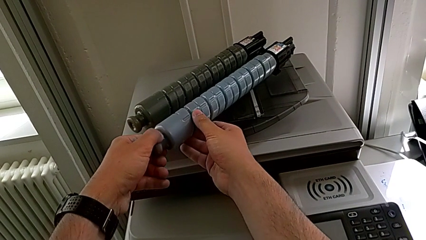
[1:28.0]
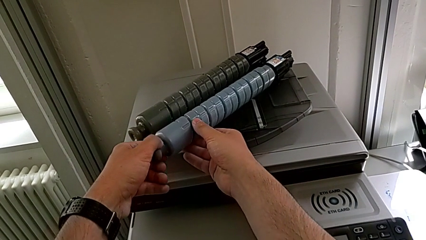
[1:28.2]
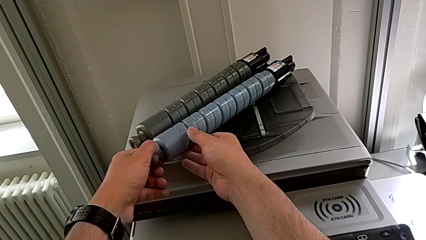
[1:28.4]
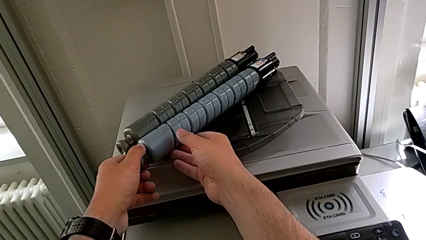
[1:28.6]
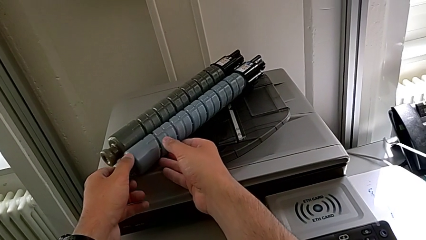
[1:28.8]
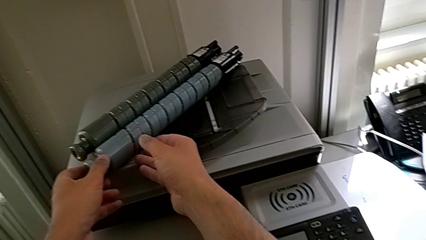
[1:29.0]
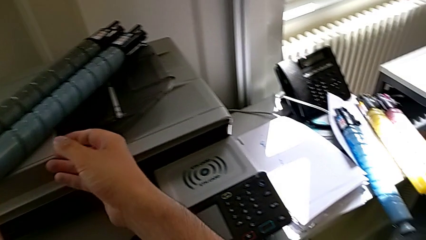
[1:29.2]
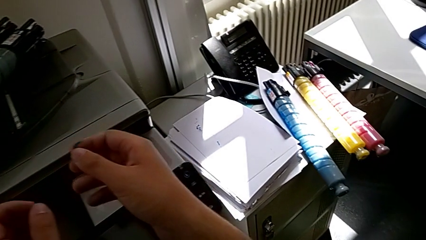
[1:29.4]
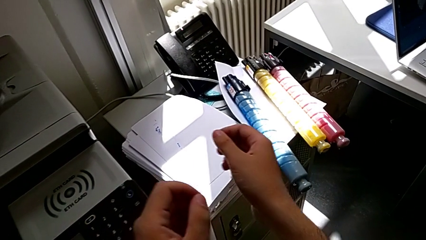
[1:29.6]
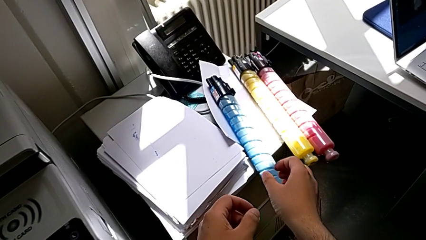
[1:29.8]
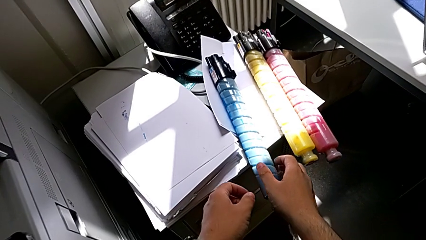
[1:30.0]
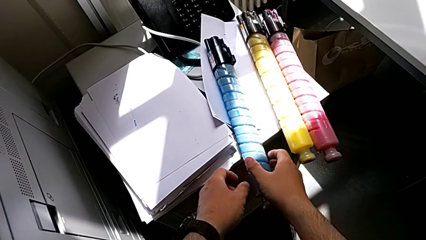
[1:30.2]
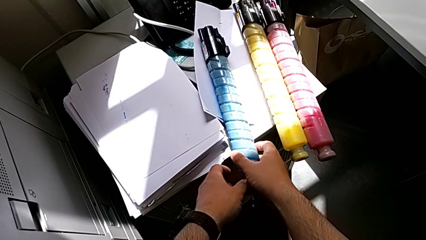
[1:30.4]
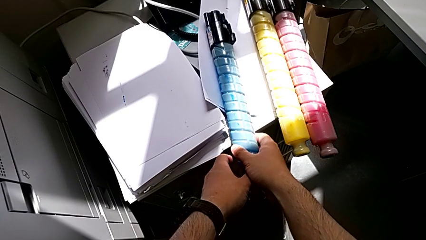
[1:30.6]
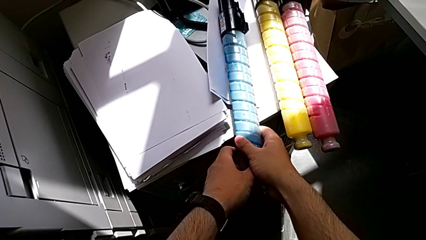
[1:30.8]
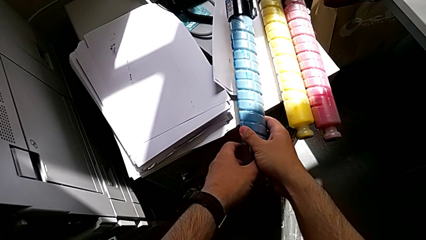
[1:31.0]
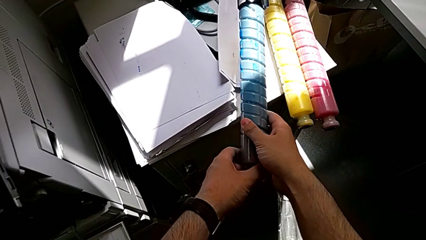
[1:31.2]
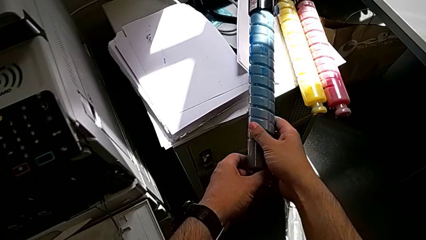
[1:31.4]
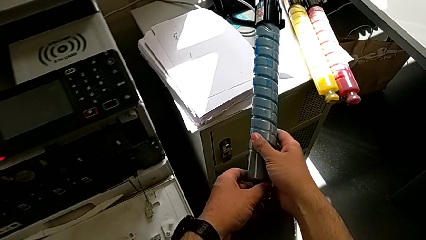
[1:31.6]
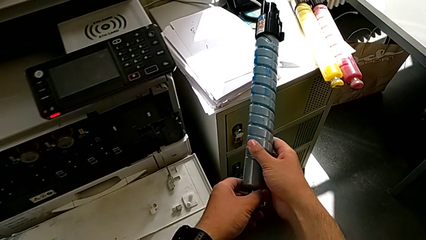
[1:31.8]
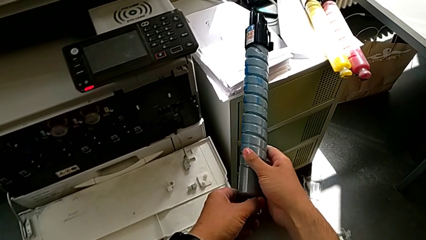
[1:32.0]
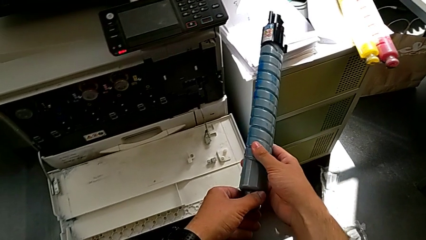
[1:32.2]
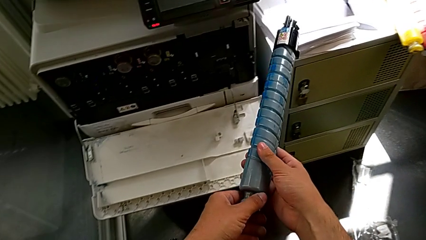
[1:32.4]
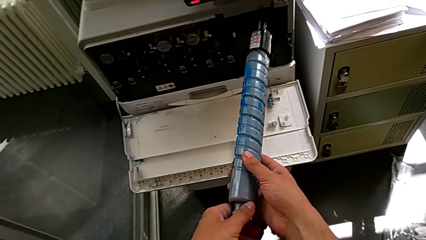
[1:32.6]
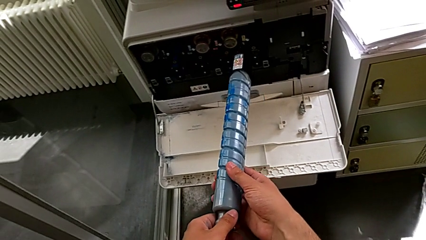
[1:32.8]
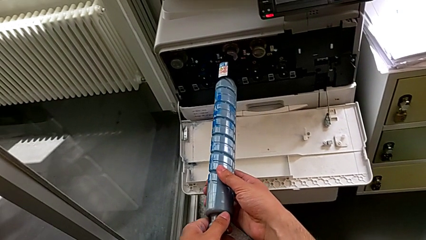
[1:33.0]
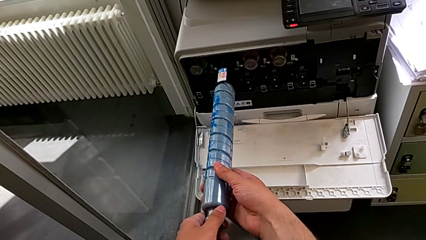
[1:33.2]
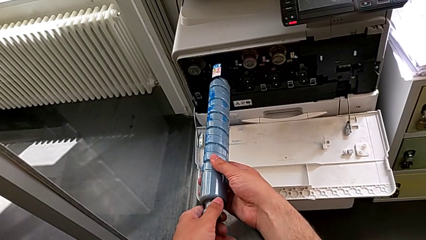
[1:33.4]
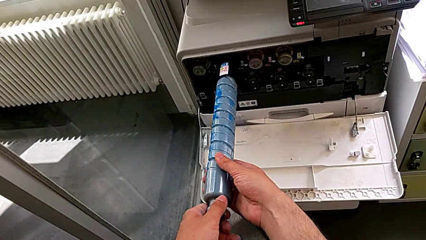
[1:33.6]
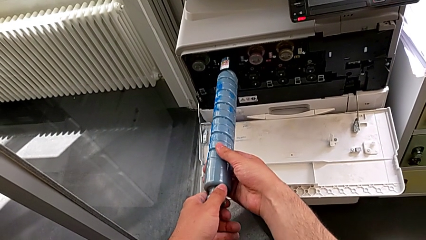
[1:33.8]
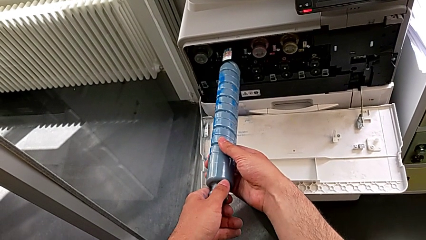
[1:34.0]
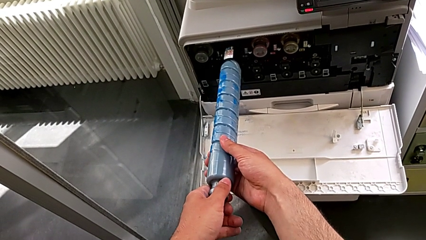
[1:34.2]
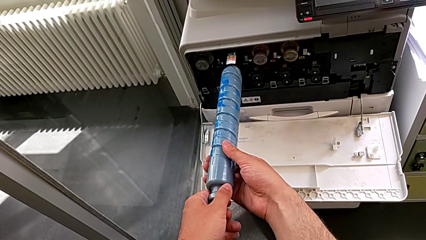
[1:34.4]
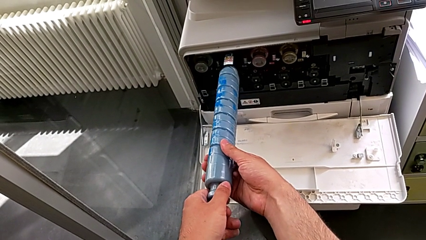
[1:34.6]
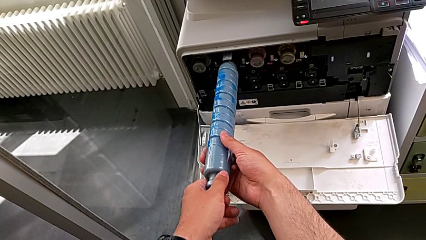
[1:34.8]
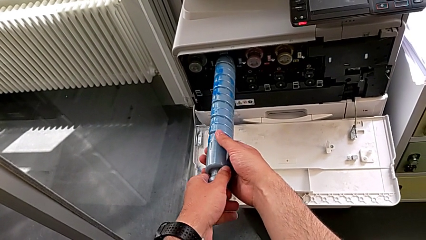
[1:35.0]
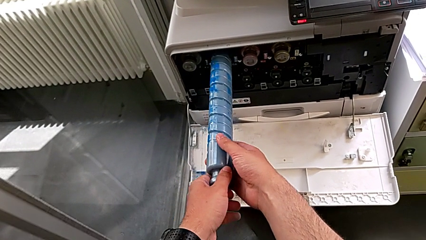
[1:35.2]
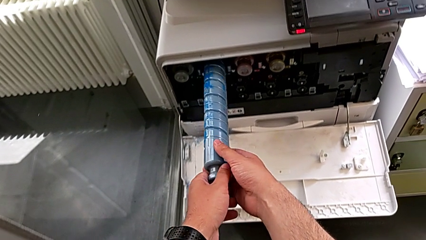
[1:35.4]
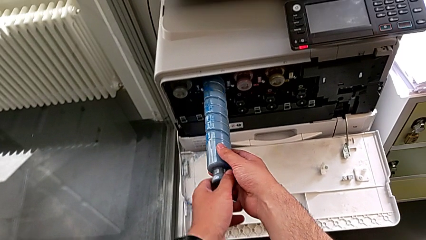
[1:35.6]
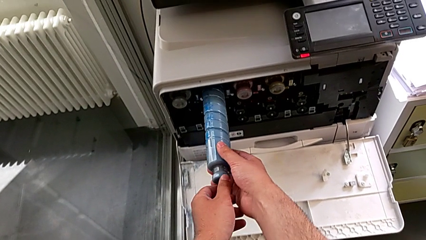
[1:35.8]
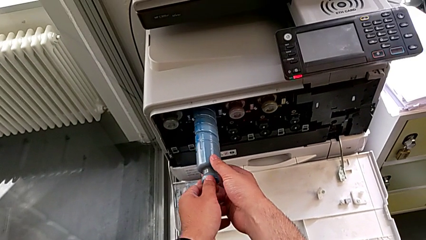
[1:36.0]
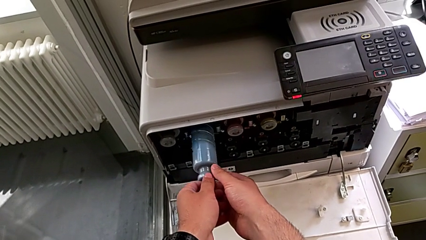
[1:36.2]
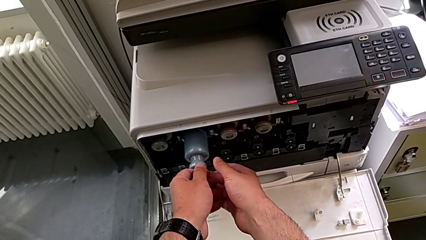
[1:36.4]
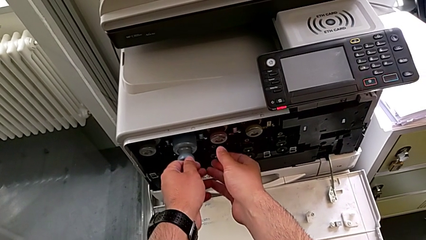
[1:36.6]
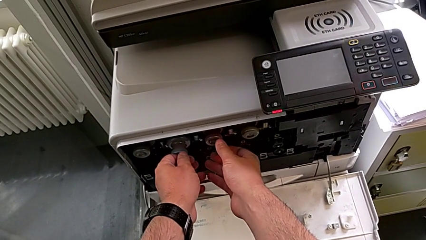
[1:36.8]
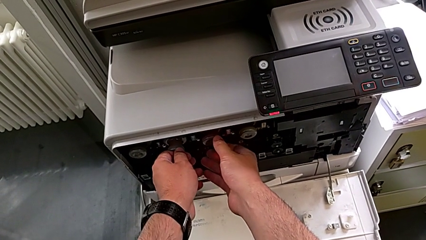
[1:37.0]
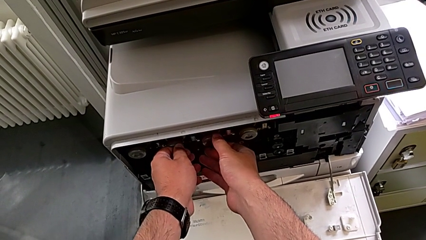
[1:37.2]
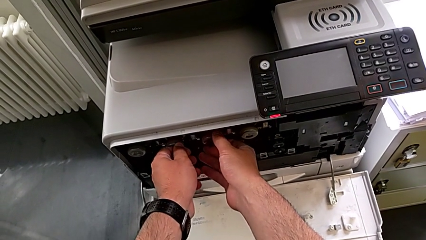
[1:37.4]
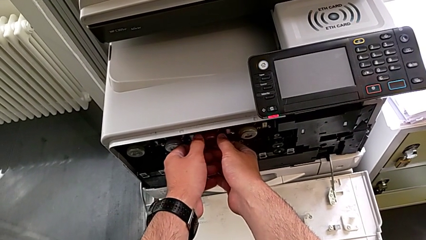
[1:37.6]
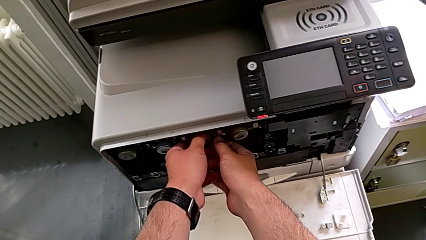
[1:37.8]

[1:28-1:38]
The camera wearer is exchanging the blue ink cartridge of the printer. They place the old ink cartridge, grab the new ink cartridge, lift it, place it and insert it.

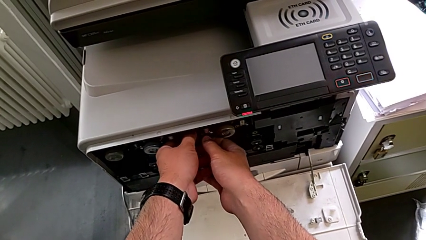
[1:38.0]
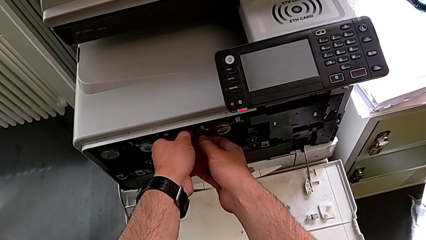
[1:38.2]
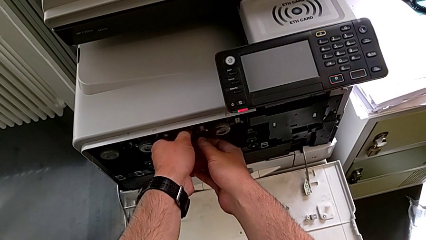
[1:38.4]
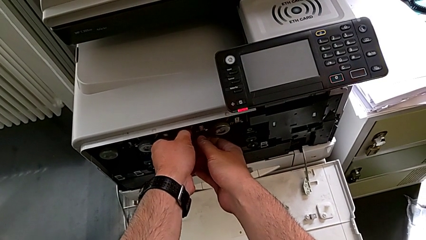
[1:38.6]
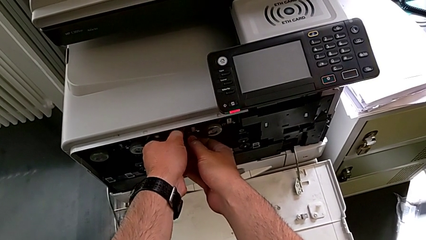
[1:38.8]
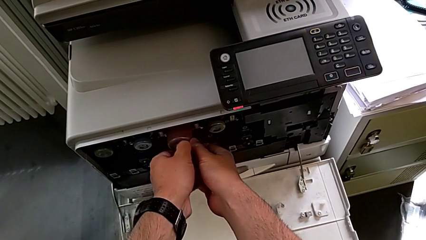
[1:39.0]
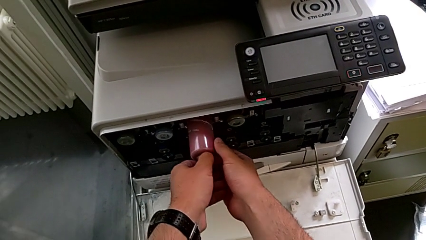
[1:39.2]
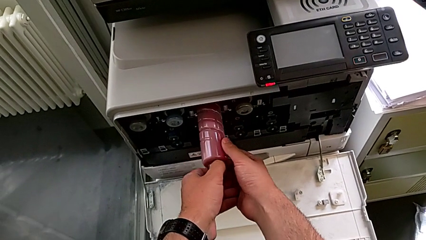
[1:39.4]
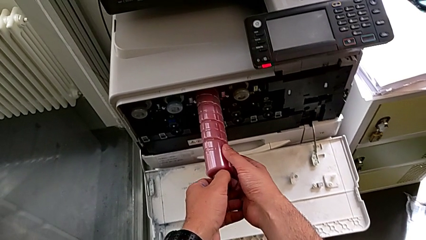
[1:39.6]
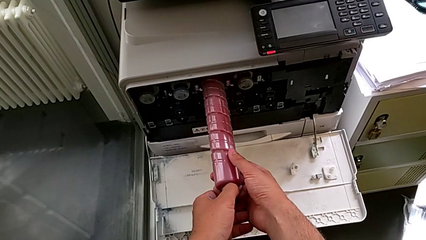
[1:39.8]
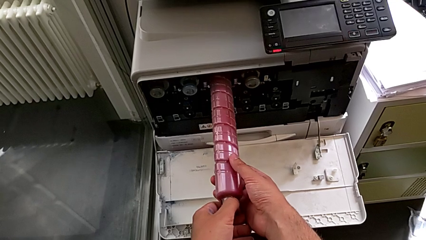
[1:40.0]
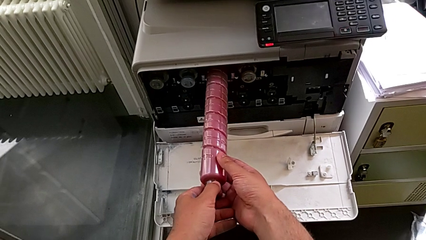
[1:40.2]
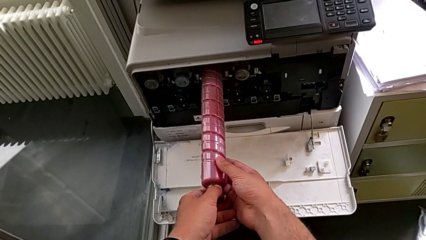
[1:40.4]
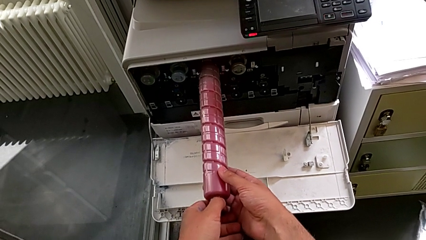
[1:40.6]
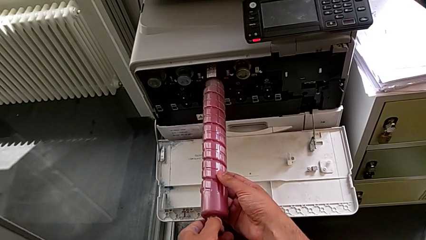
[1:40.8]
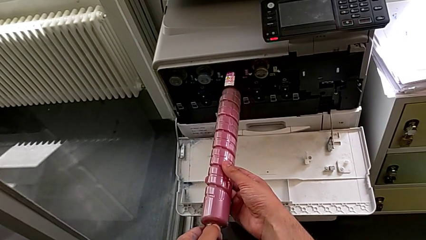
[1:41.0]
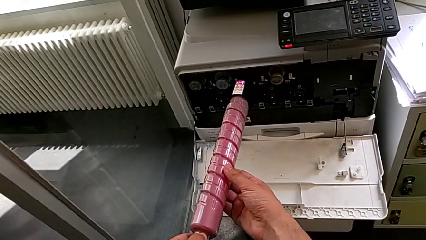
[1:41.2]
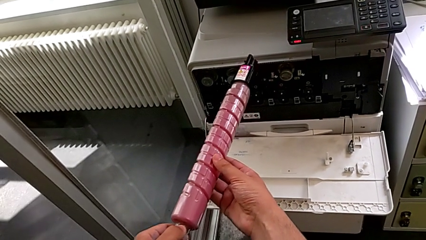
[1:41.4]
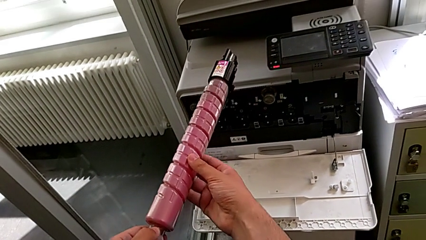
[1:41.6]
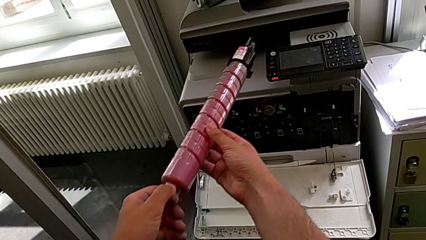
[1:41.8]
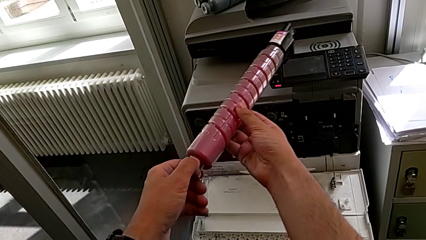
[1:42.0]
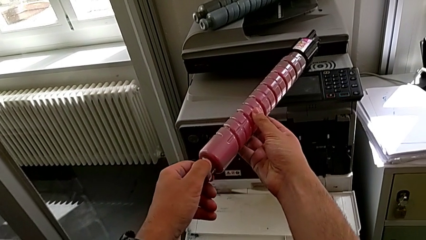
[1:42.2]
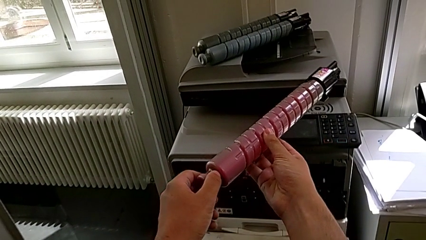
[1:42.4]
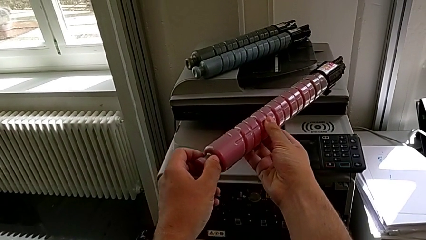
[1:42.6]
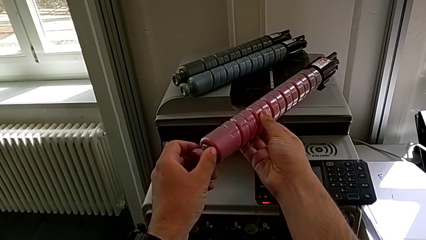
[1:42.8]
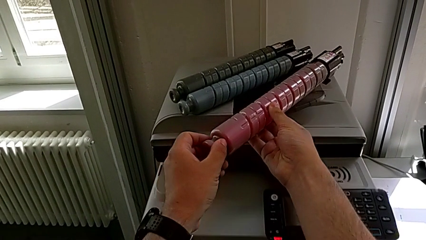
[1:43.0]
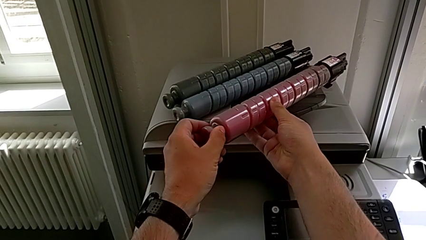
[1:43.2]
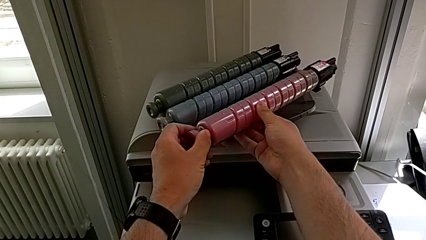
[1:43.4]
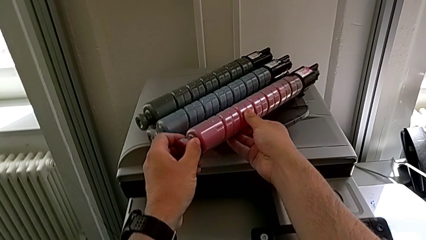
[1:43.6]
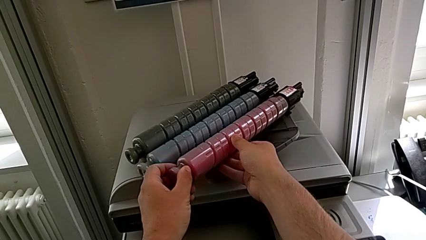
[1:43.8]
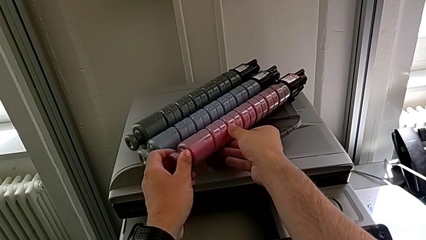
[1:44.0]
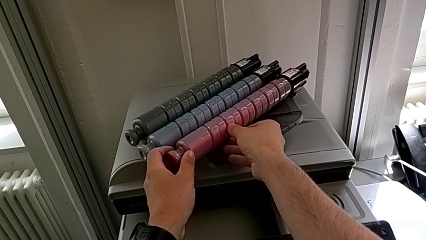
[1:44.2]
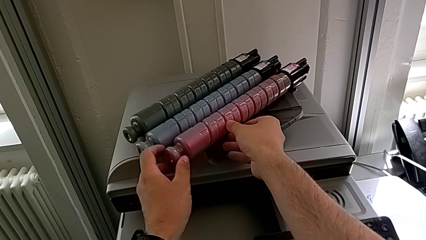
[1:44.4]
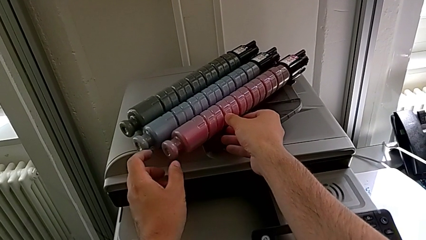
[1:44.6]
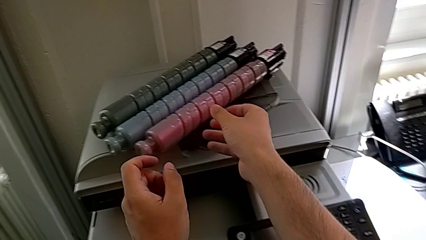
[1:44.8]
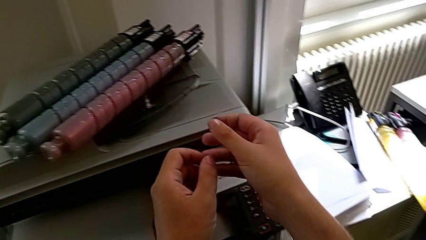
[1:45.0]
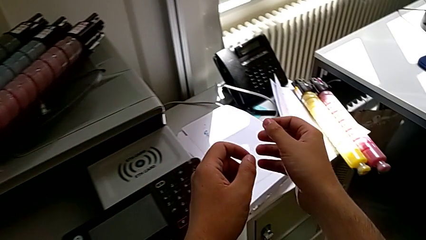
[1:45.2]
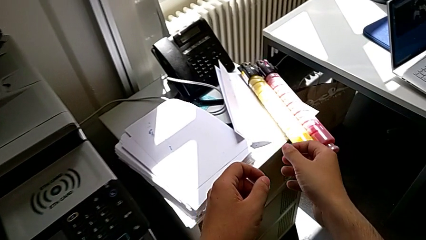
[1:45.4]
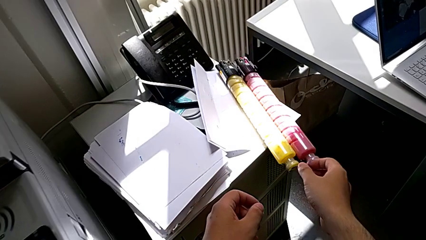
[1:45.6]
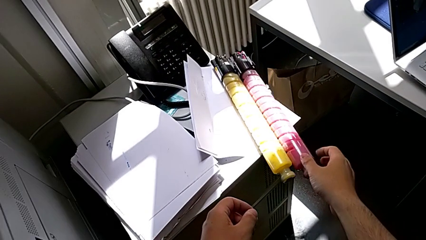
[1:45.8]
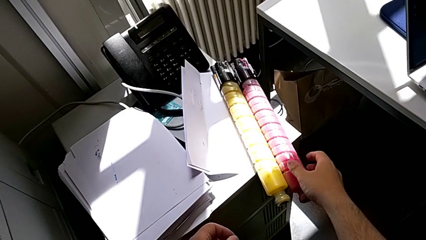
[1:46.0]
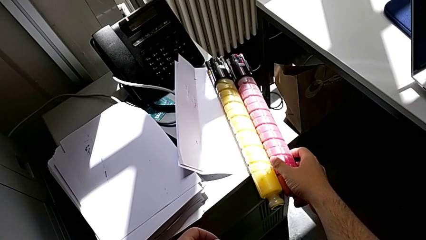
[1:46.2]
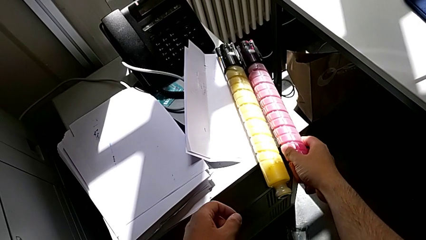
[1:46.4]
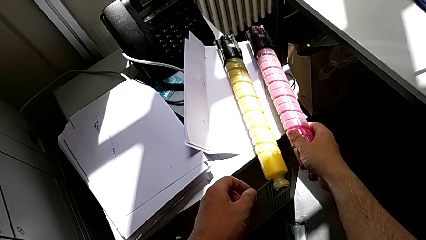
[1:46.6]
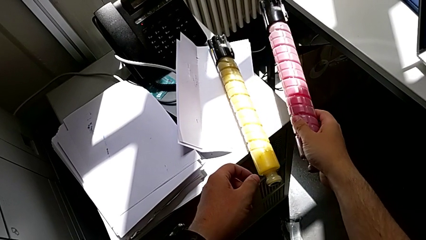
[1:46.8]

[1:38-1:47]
The camera wearer is exchanging the red ink cartridge of the printer. They grab the old ink cartridge, pull it, lift it, place it and grab the new ink cartridge.
